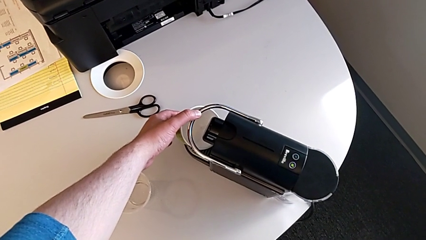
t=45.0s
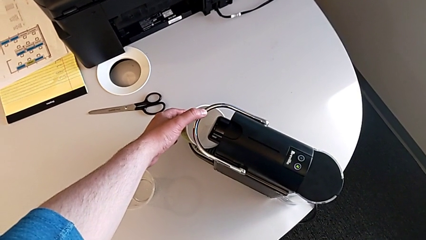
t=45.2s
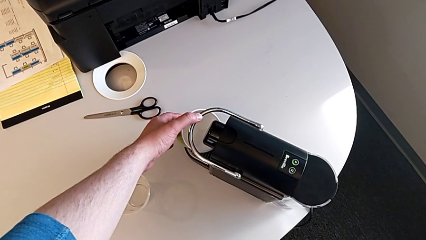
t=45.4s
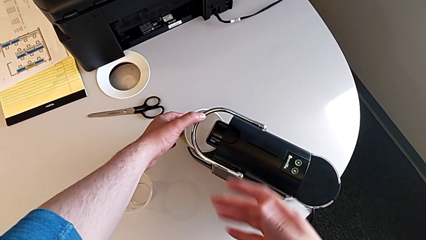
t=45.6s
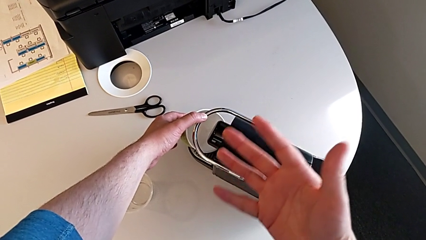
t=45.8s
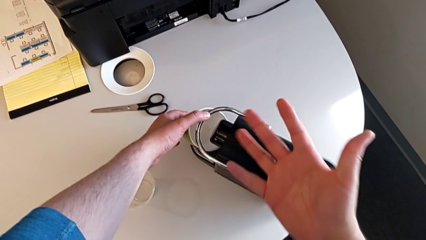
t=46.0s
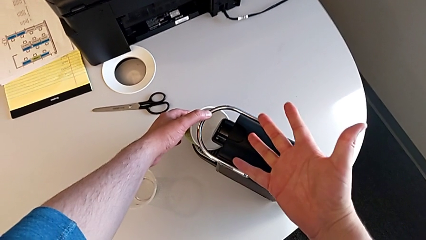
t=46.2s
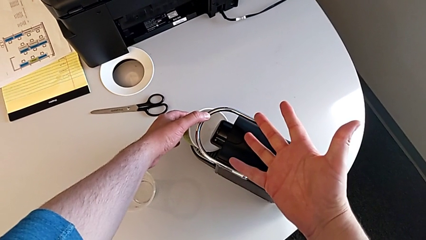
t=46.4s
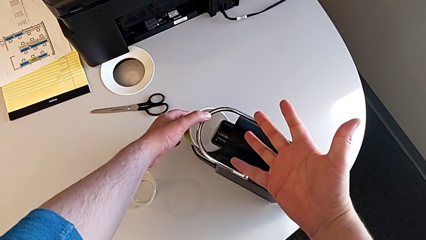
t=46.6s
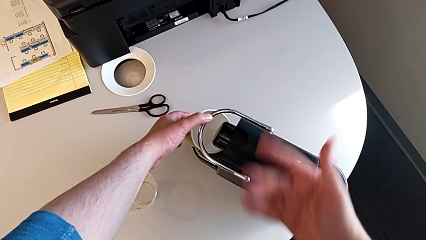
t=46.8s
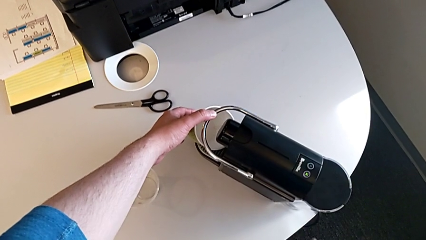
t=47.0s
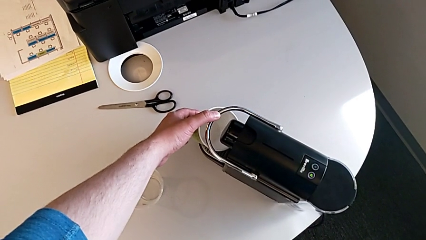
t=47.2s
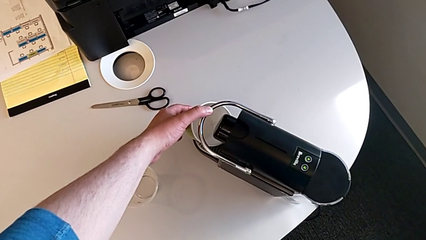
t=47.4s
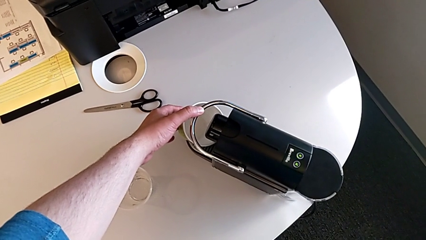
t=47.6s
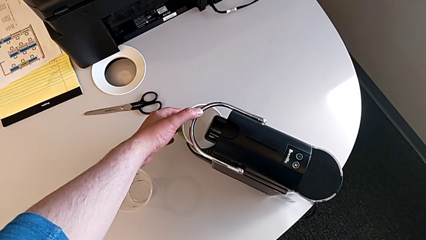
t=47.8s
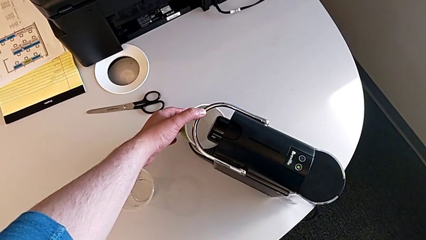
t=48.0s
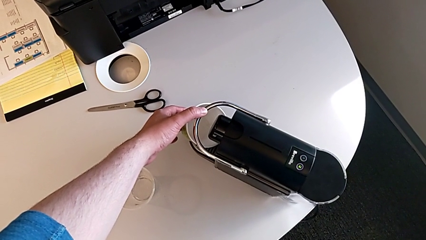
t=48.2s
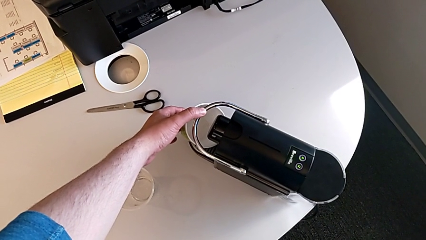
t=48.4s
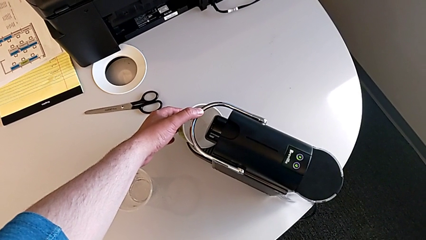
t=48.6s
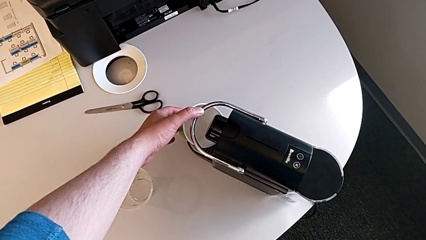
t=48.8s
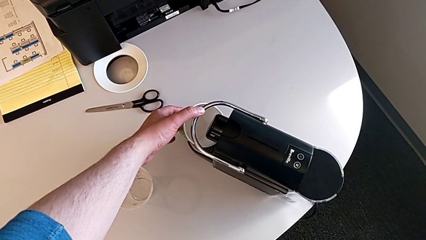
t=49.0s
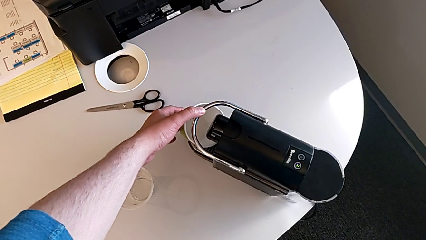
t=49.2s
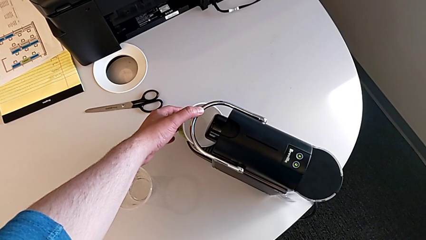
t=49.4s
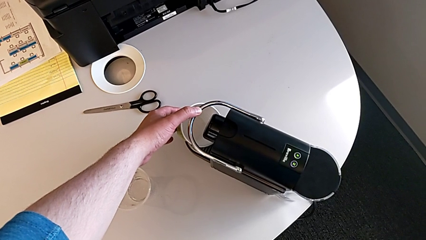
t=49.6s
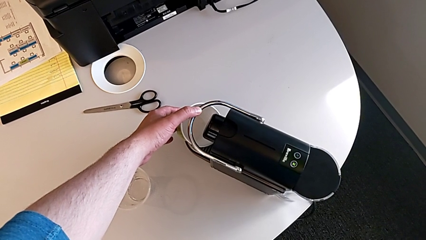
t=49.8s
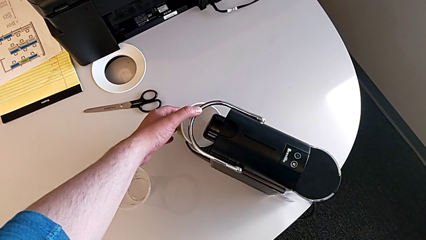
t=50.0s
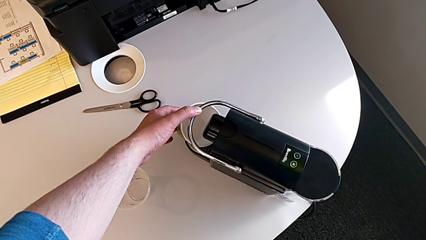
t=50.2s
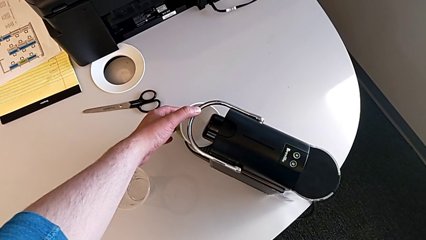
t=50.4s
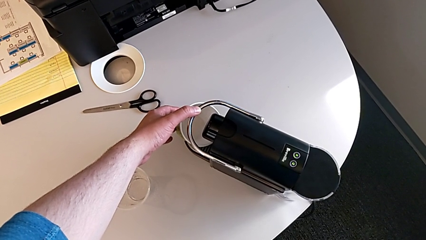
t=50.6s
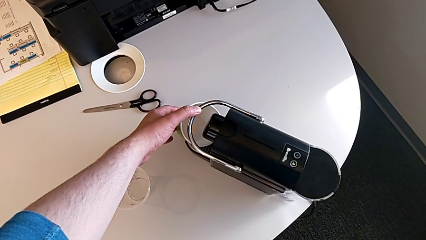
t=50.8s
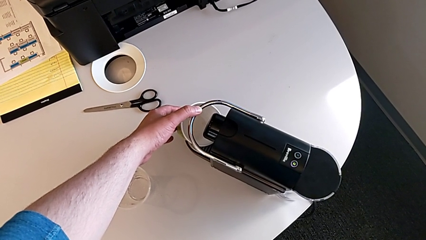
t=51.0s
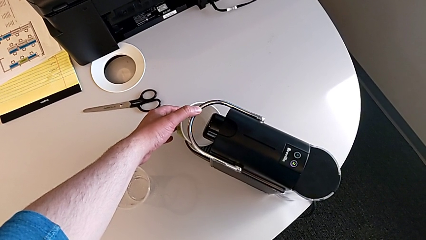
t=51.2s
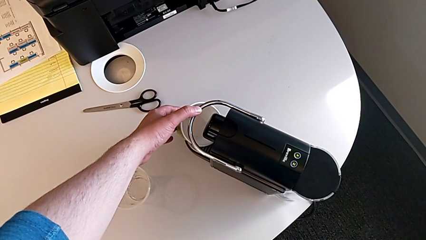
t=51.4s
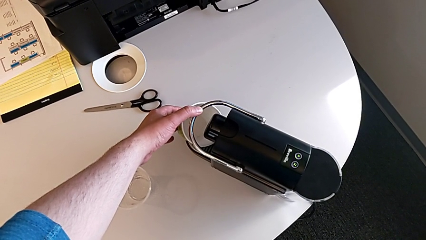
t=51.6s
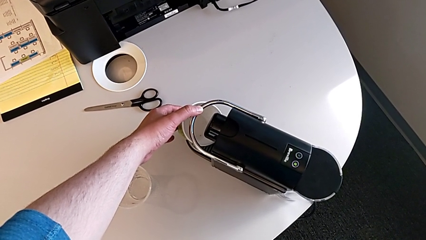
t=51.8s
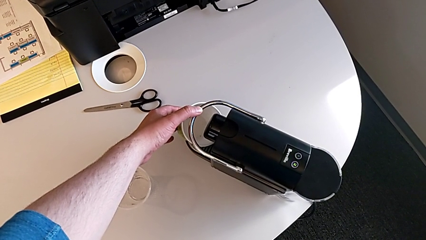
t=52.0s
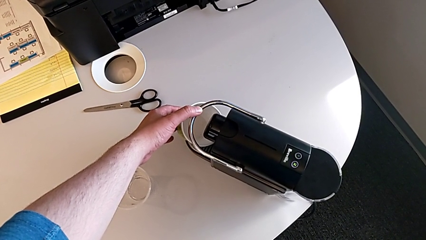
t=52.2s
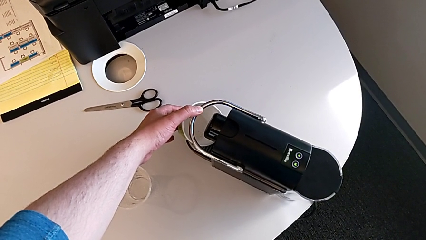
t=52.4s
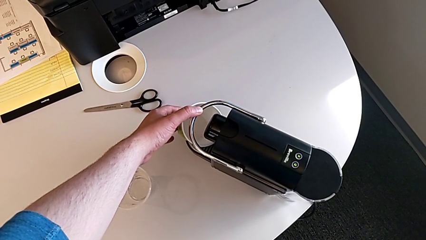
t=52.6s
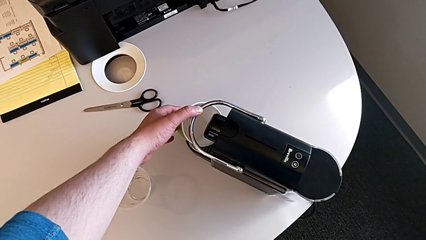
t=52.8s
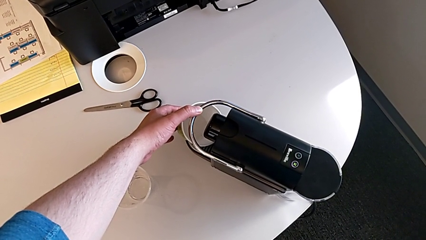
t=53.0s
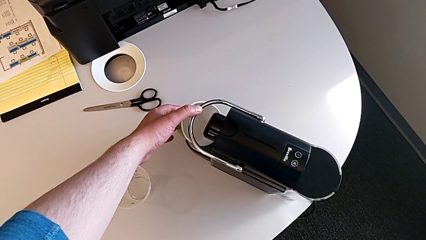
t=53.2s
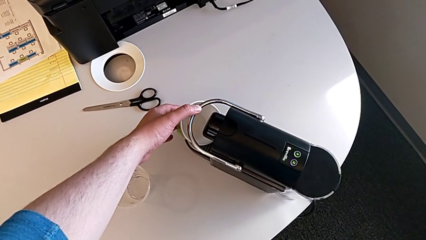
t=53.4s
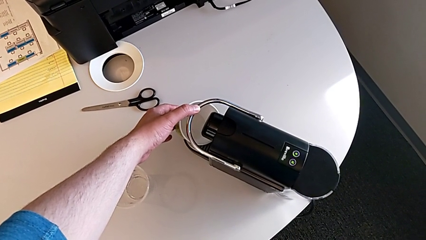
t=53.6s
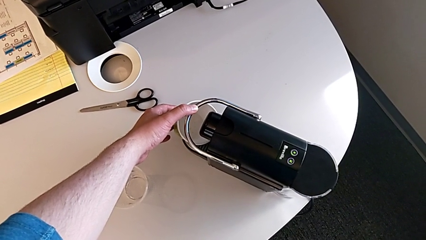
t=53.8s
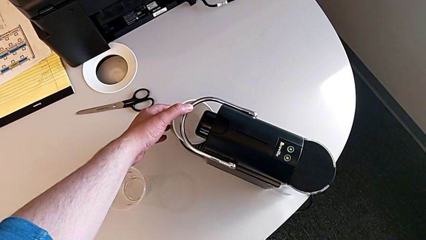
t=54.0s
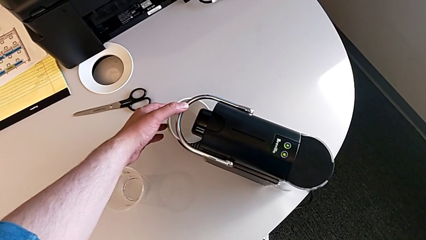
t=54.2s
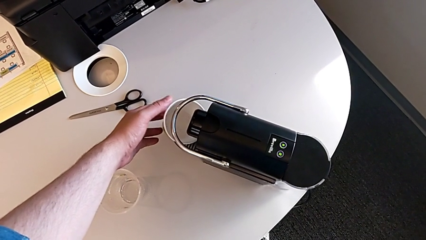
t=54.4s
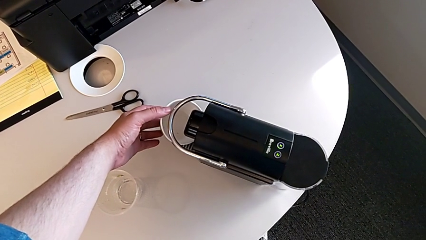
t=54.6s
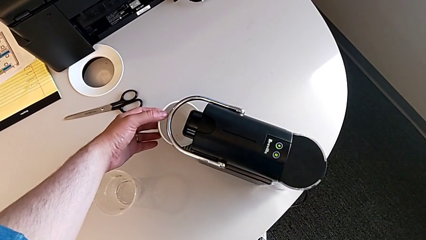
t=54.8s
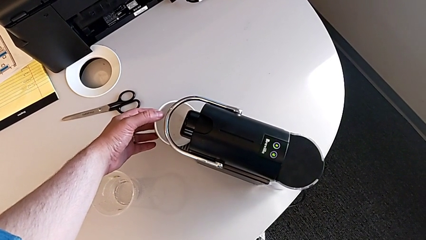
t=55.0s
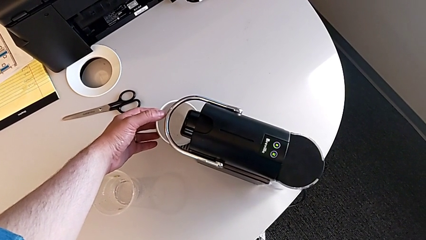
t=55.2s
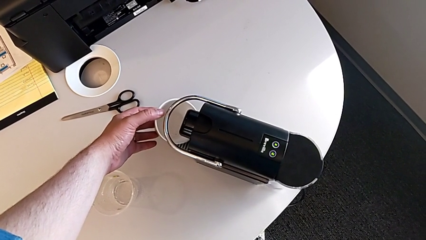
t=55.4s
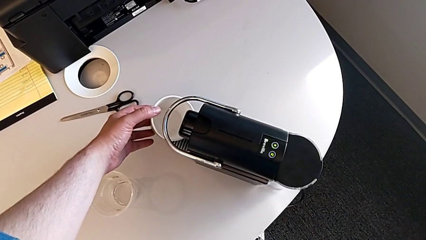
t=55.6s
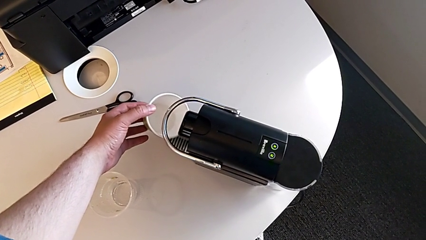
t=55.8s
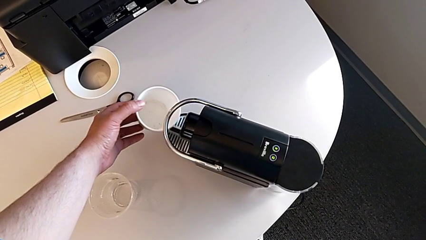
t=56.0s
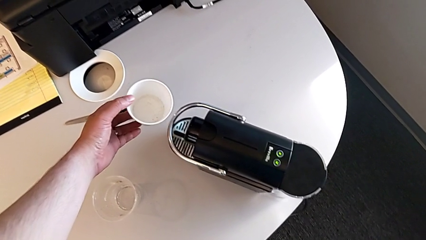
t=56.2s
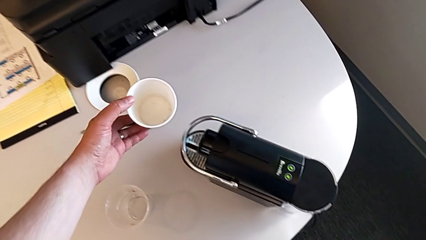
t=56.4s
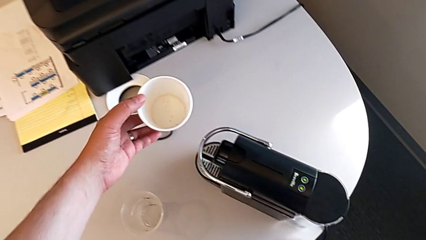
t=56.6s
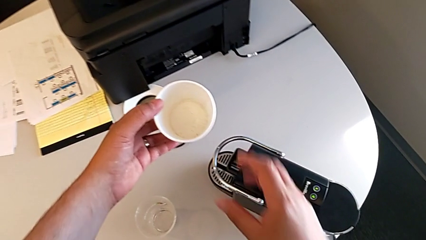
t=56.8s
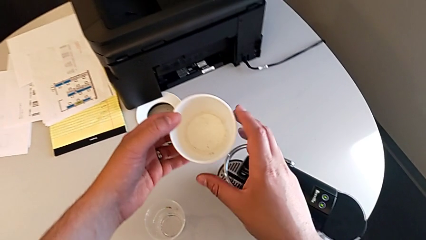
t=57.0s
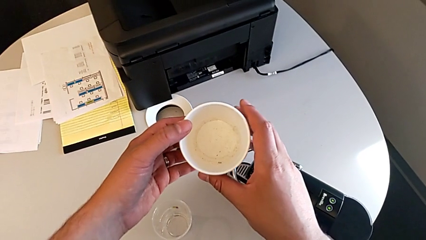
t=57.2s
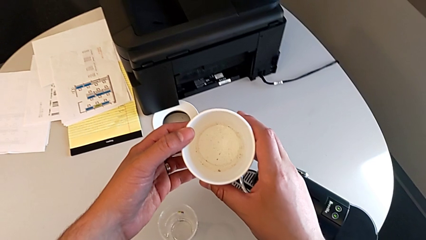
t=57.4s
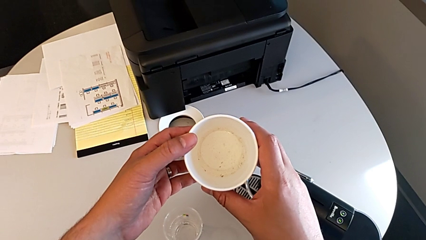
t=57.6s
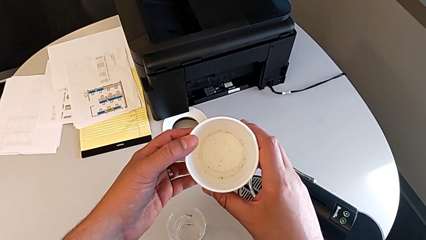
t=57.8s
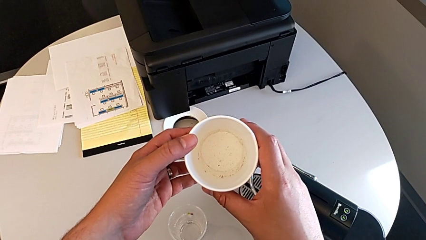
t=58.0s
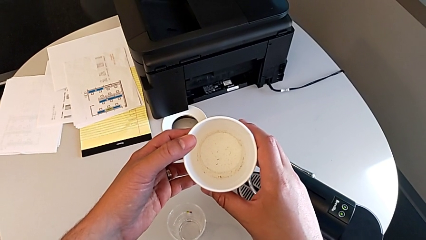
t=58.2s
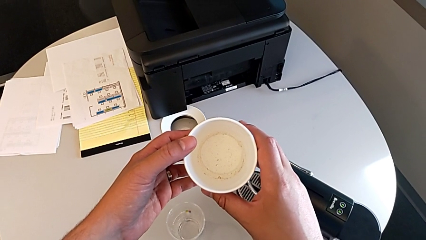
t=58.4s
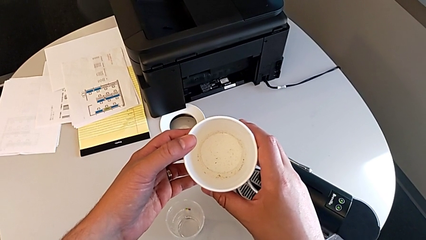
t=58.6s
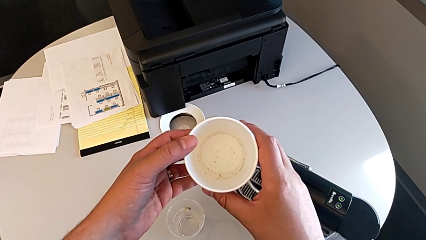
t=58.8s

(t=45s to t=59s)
The camera wearer is checking the capsule container and placing the cup. They withdraw the cup with the left hand.

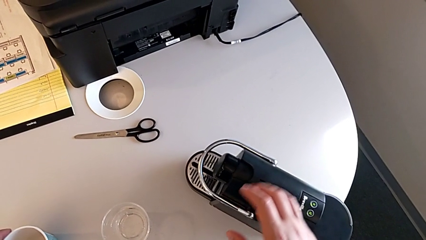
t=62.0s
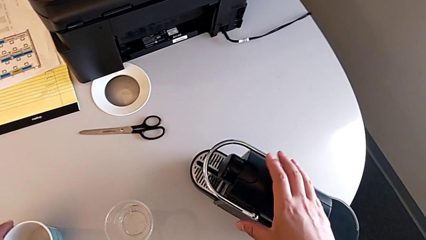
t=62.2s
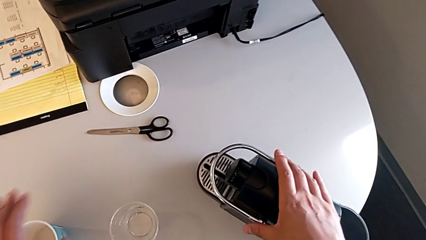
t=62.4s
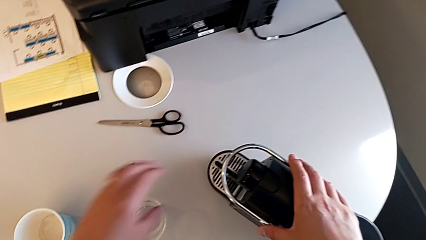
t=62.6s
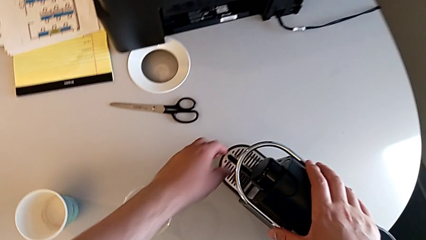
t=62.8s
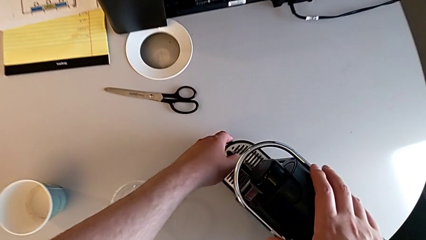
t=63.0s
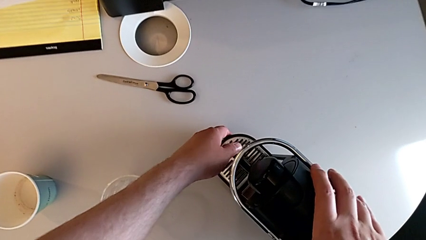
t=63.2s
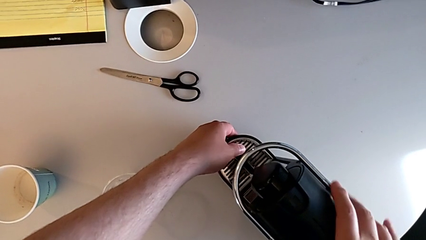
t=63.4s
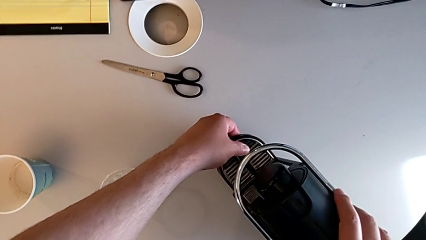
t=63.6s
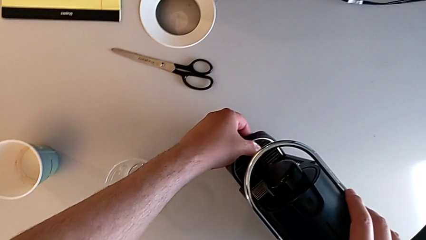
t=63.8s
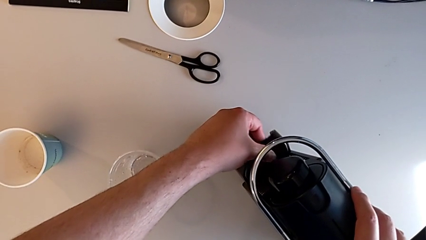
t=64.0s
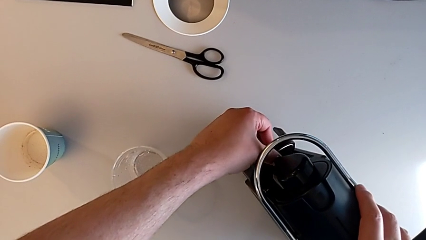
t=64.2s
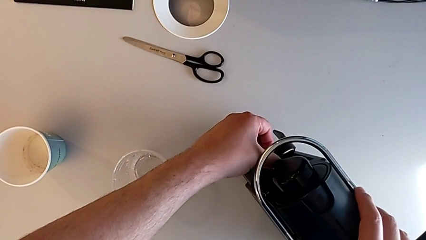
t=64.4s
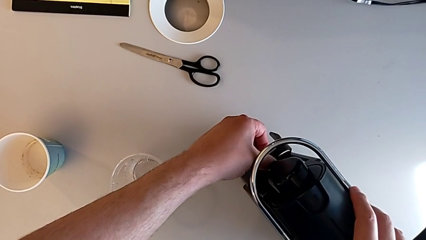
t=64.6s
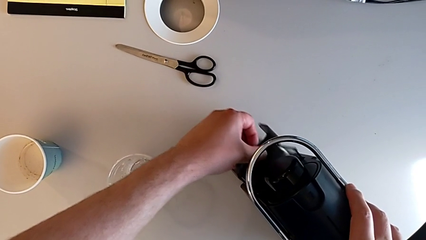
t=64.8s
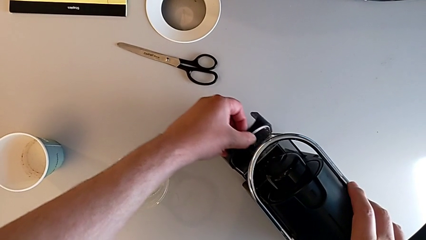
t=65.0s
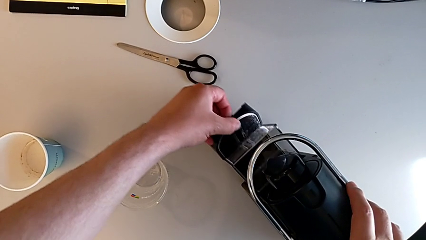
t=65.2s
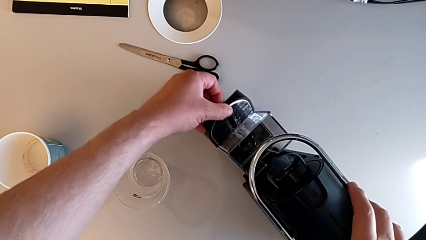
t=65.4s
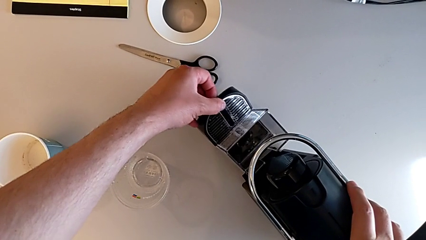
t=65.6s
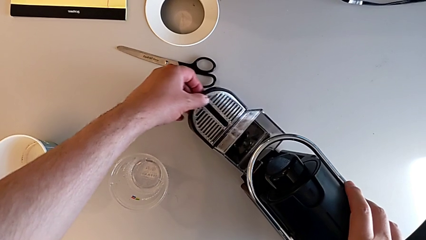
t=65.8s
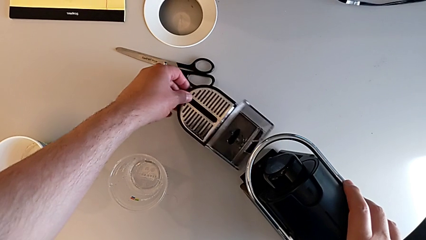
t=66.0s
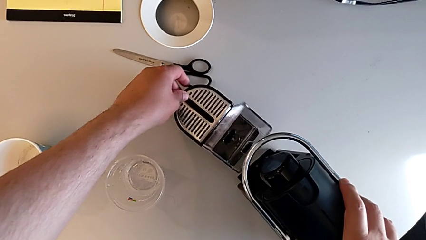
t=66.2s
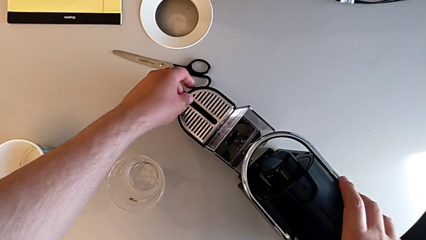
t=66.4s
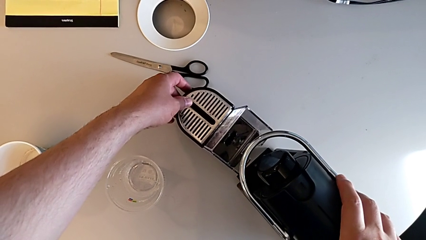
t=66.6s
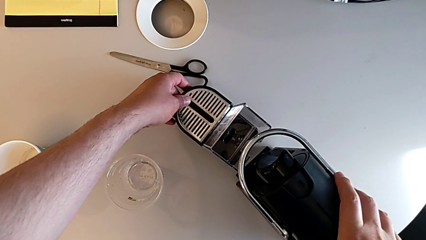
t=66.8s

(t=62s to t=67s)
The camera wearer is pulling the drip tray. They grab the drip tray and wrongly pull it with the left hand.
